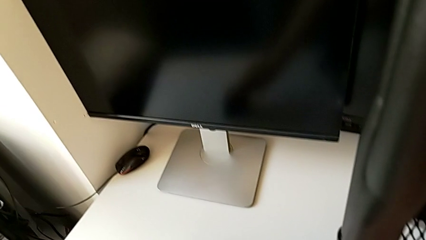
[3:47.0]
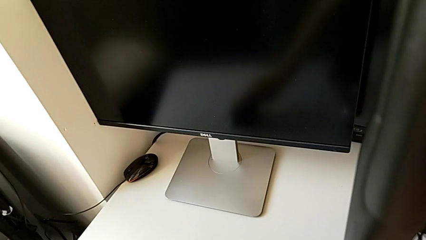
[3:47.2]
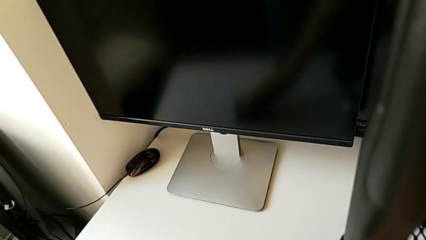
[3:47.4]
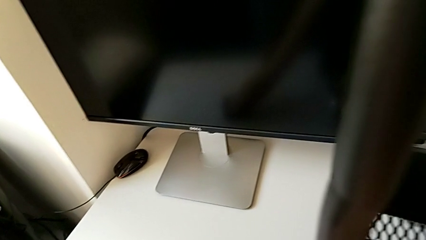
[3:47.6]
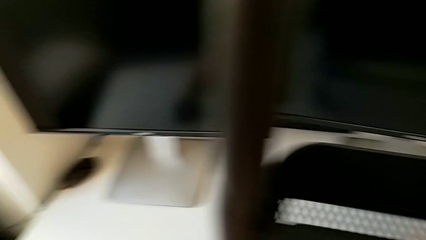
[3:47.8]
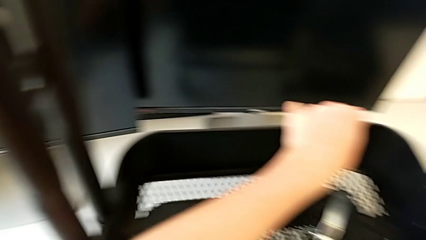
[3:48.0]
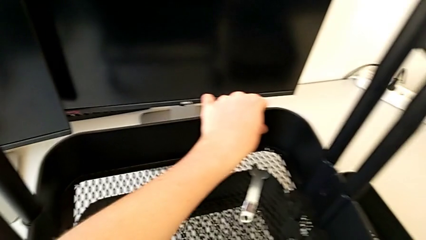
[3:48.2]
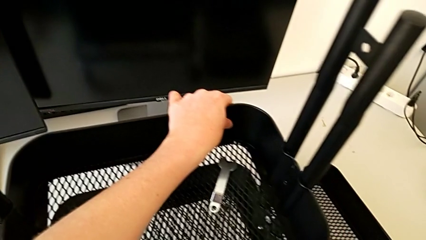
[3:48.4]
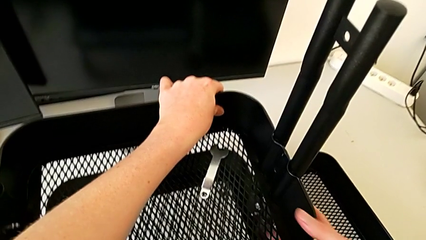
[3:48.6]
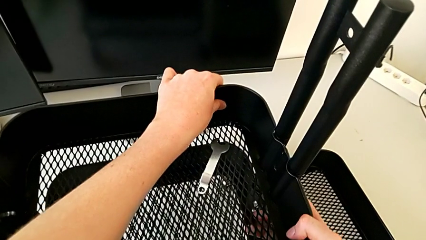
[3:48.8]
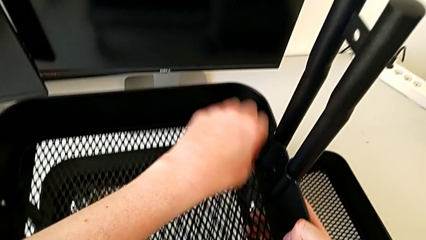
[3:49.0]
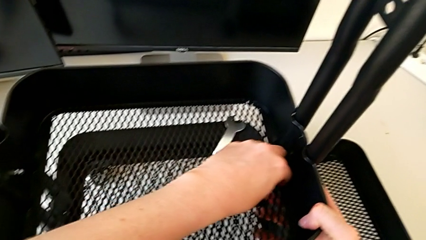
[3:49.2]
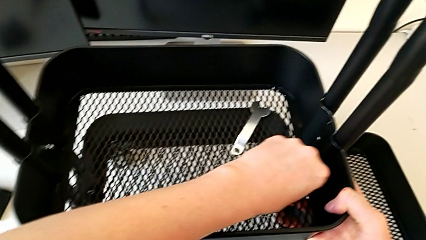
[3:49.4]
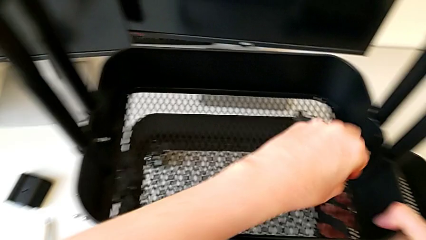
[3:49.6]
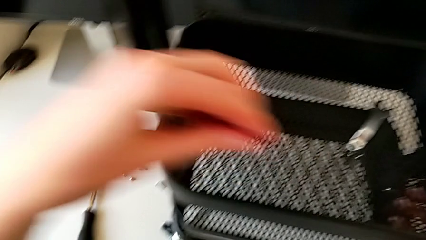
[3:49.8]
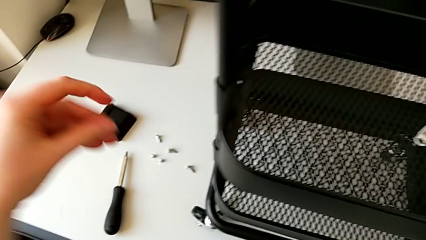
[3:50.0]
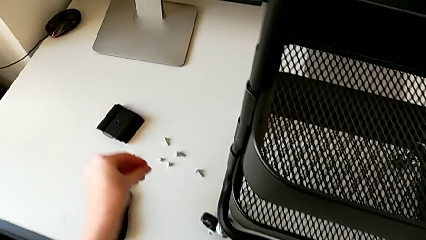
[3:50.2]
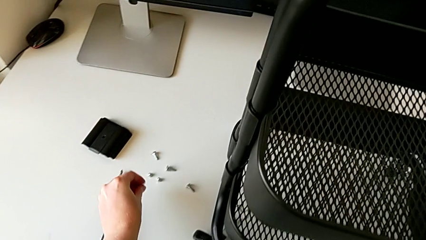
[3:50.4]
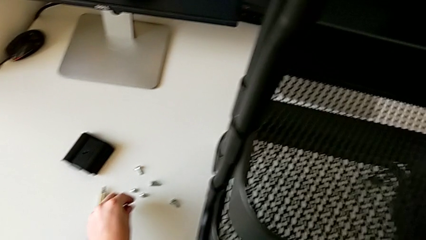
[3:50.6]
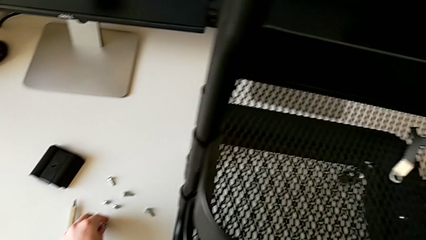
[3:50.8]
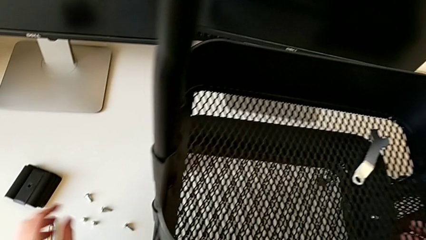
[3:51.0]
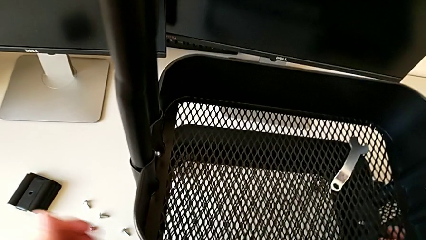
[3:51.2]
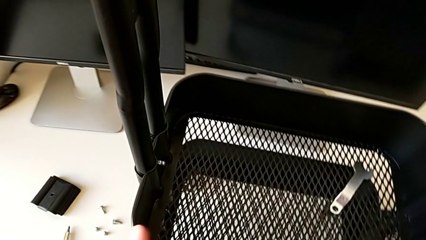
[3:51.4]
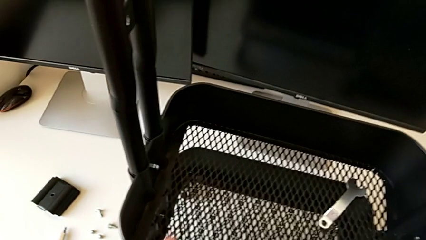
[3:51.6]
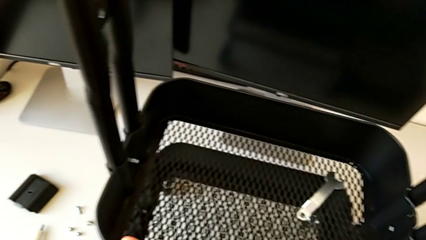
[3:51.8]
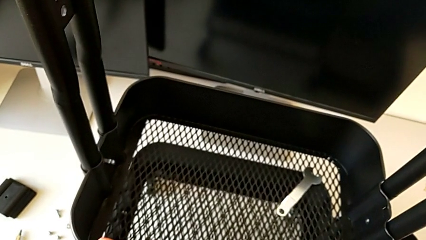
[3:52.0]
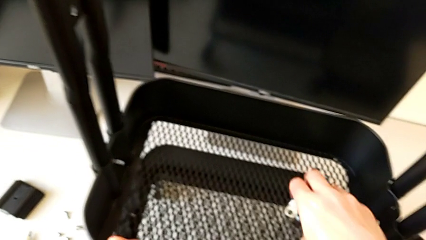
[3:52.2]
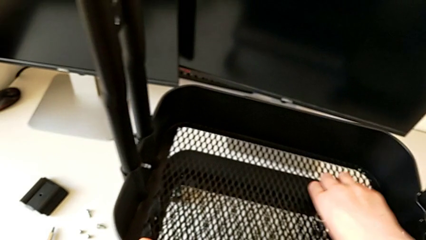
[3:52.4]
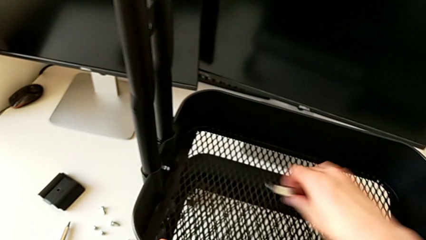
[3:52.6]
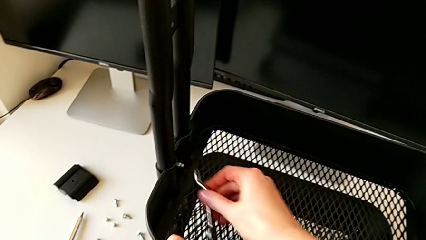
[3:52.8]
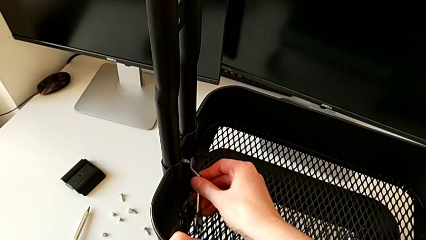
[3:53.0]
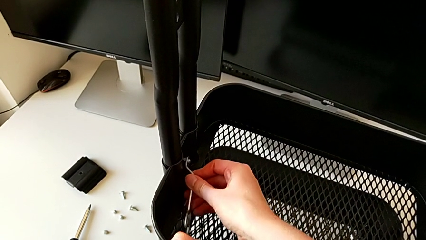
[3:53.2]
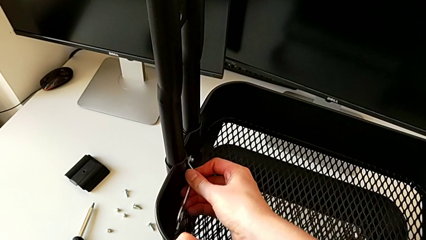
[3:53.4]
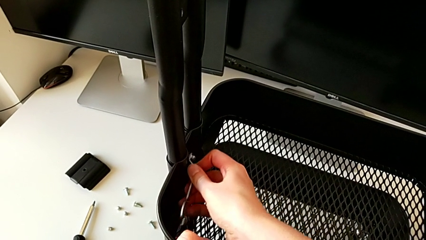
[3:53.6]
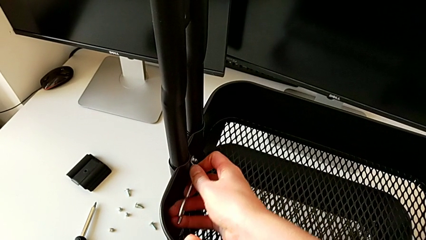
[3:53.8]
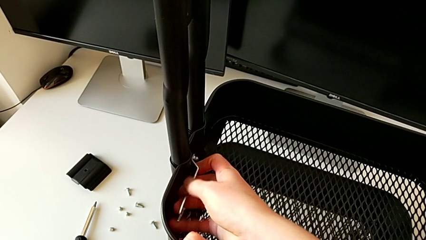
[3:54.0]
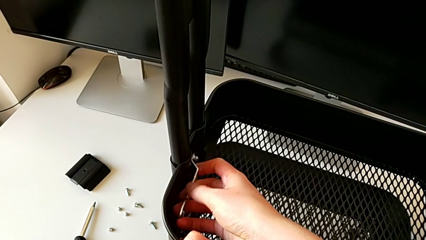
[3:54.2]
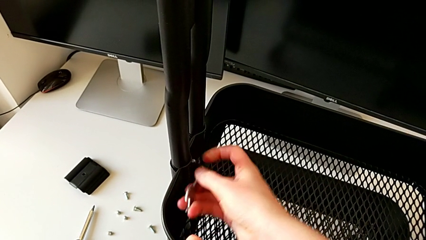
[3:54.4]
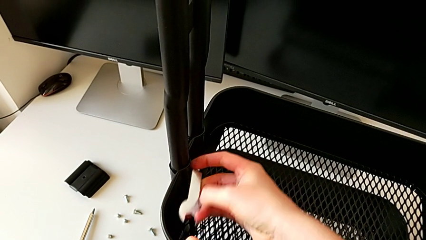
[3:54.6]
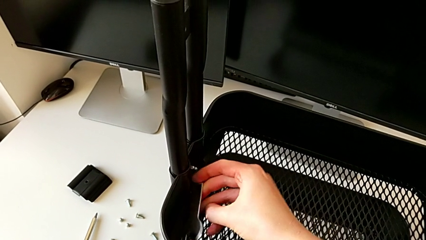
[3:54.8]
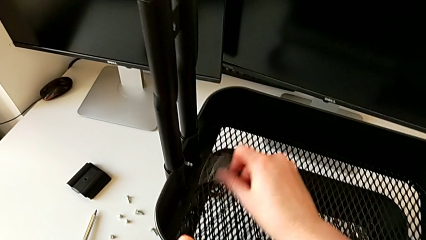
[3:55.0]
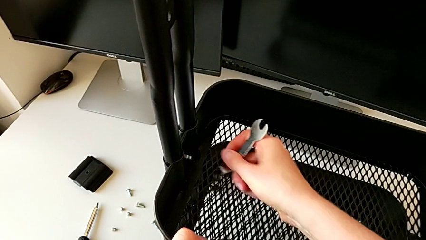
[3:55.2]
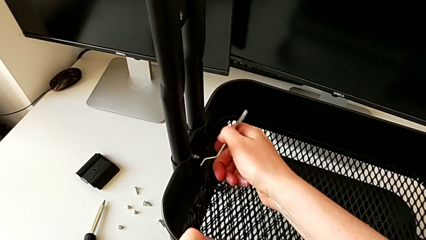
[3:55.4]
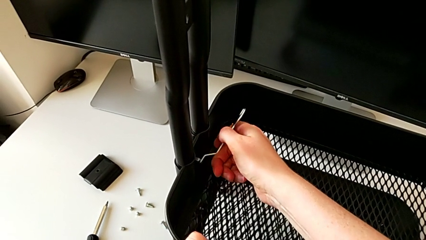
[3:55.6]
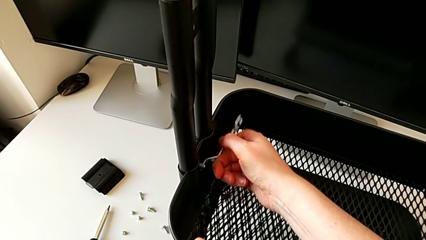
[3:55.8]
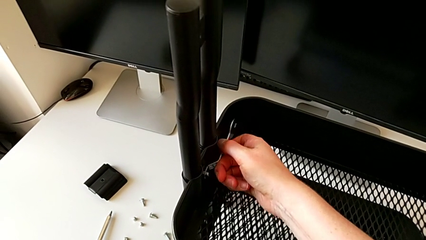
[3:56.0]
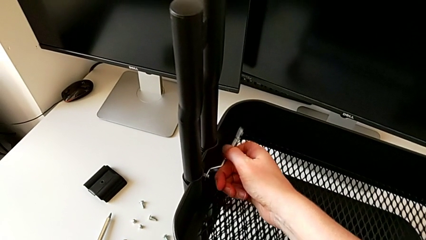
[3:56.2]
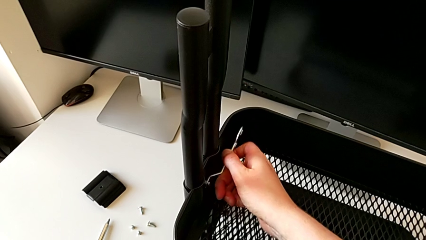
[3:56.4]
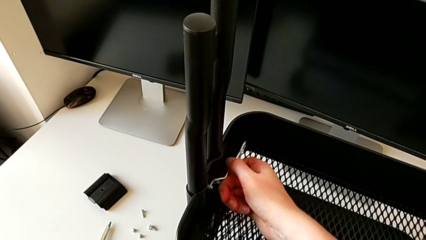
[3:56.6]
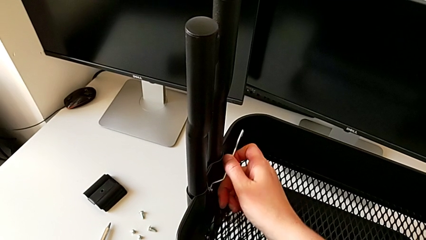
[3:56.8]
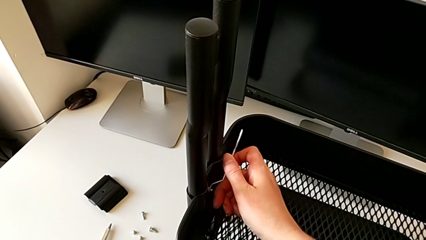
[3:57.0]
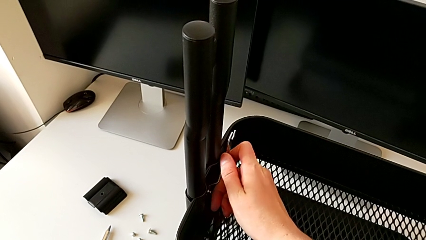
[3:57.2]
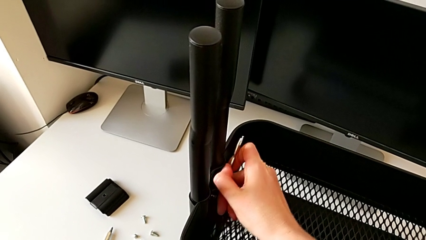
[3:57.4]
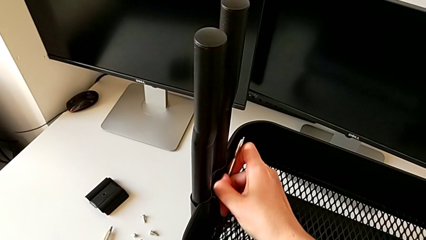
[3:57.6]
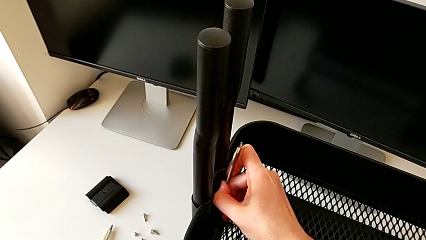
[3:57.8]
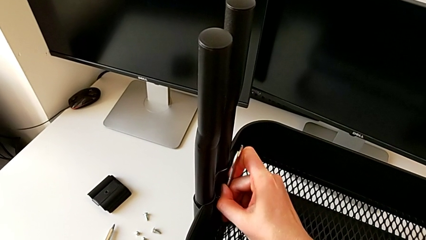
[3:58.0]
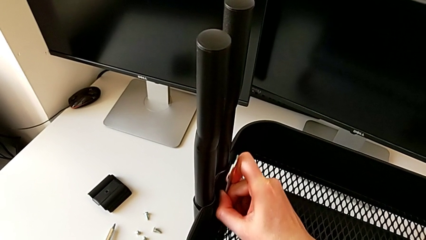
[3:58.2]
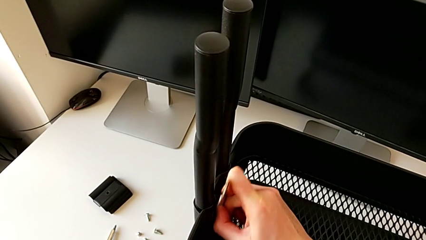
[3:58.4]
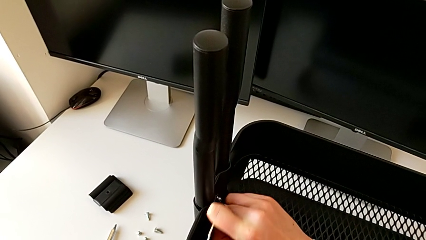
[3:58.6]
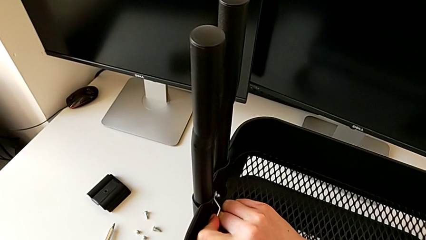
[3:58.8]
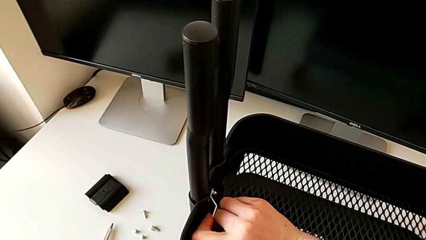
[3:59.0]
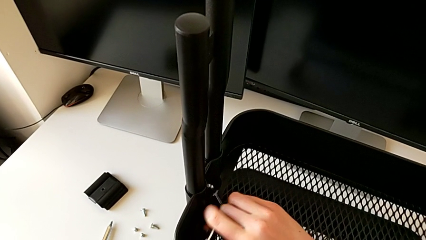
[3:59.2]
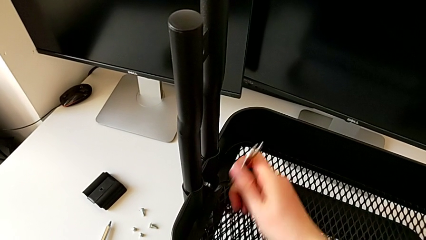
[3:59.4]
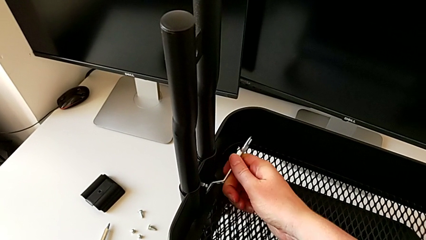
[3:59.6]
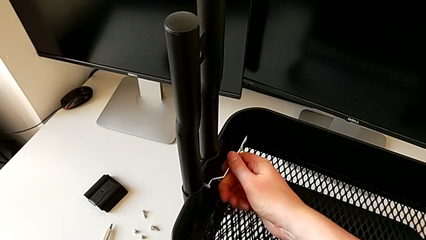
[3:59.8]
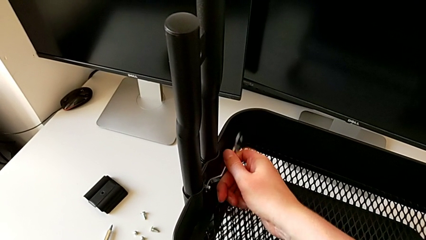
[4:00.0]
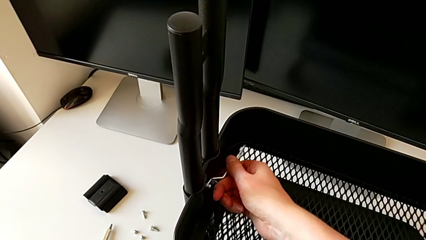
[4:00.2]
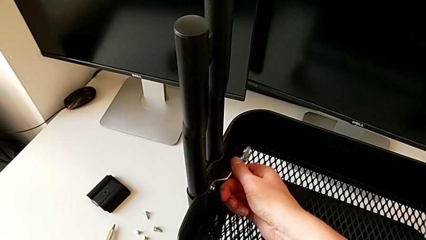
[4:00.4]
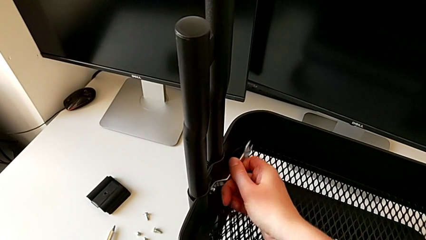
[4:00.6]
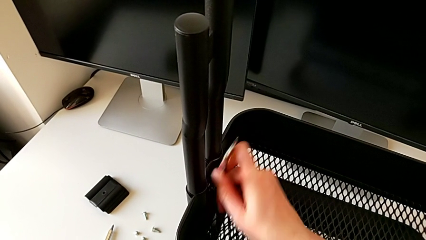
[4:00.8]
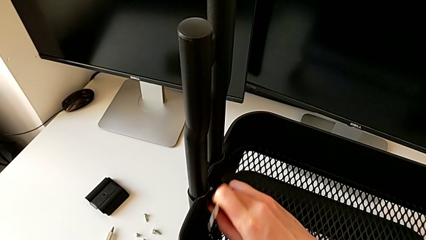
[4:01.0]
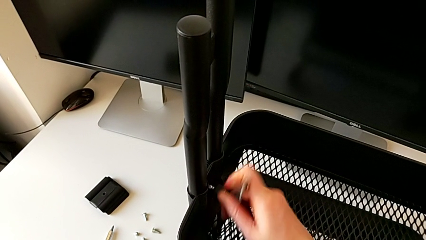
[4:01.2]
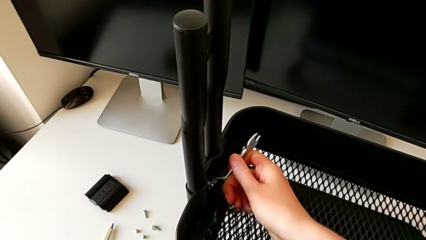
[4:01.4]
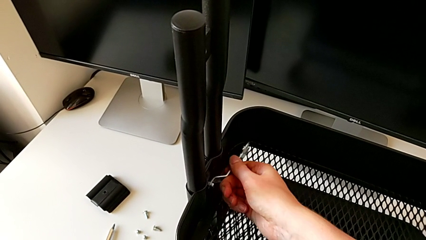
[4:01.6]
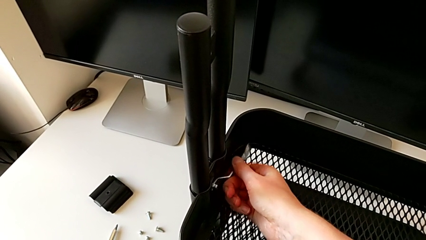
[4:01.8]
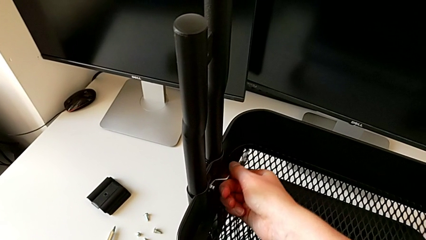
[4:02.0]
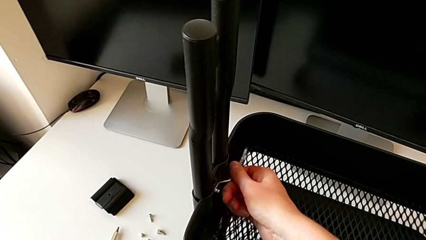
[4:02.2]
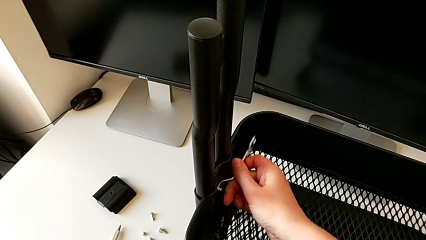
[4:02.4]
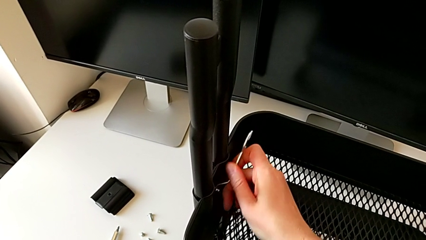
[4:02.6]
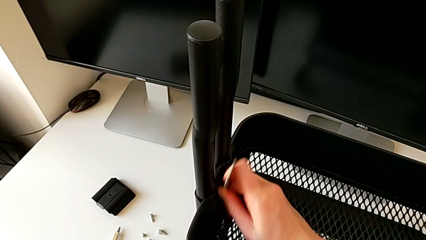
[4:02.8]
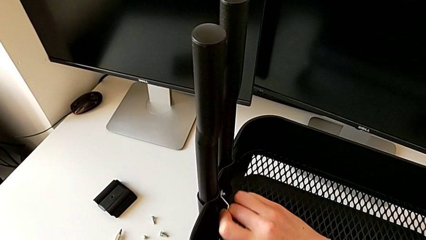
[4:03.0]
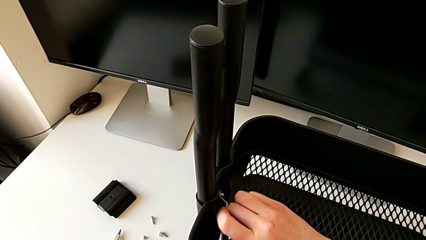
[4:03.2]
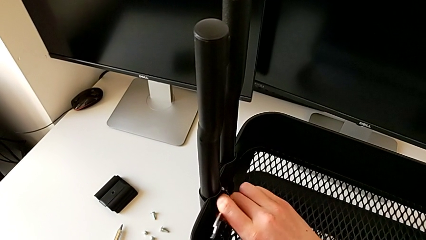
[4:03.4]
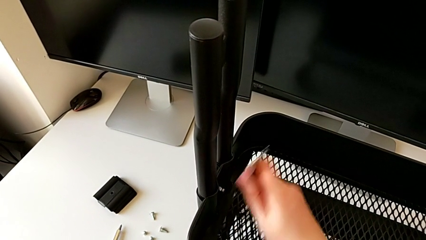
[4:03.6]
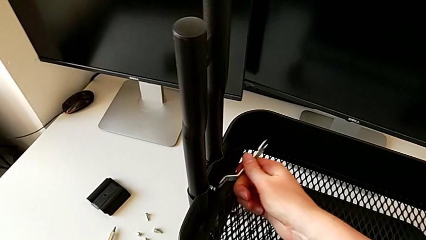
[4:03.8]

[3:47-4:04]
The camera wearer is disassembling the middle tray. They grab the third hexagon cap nut, place it, grab the hexagonal wrench and begin to unscrew the fourth hexagon cap nut.
